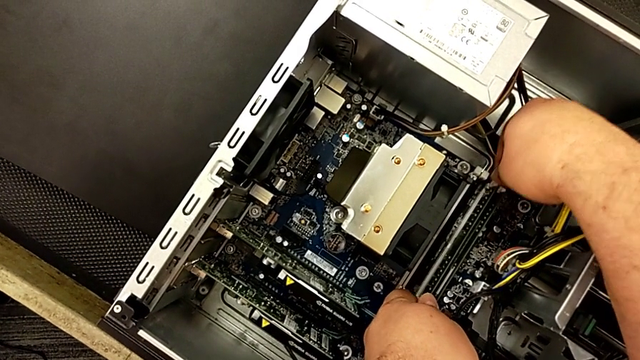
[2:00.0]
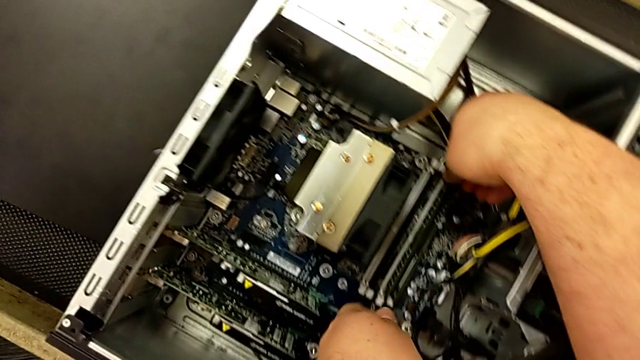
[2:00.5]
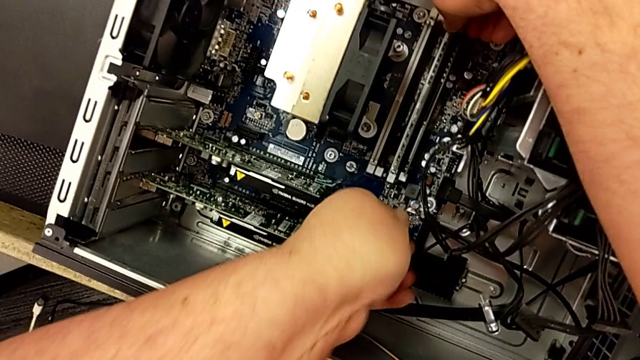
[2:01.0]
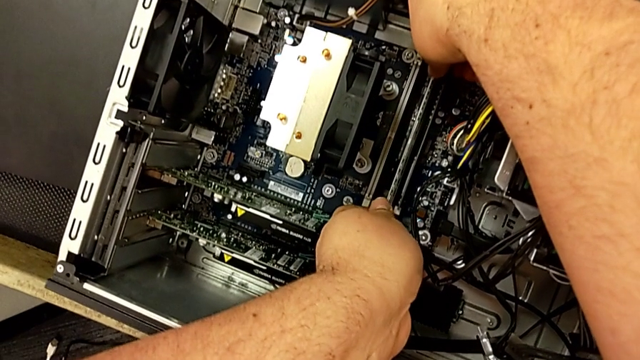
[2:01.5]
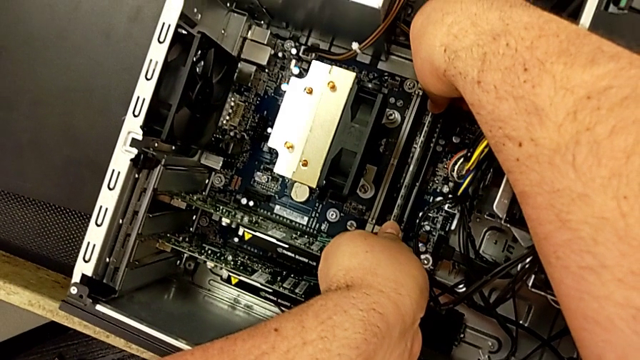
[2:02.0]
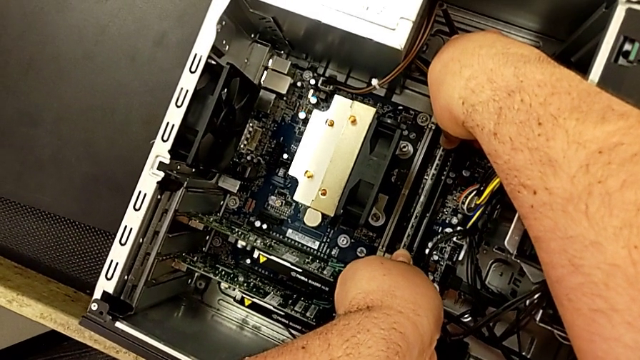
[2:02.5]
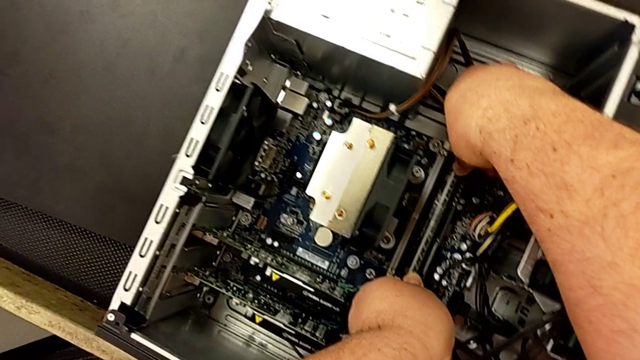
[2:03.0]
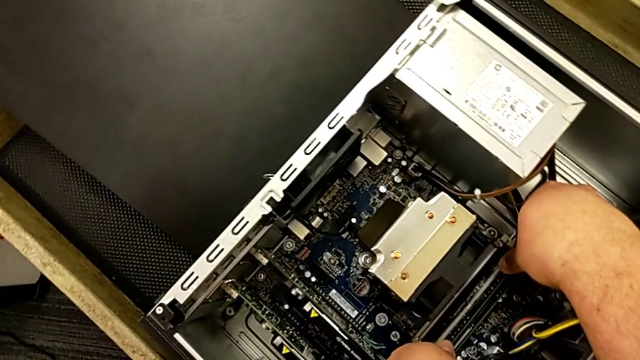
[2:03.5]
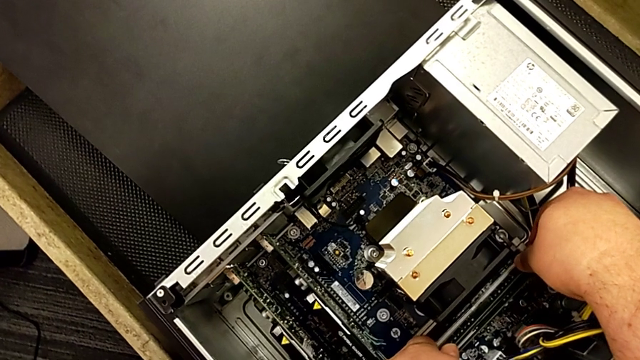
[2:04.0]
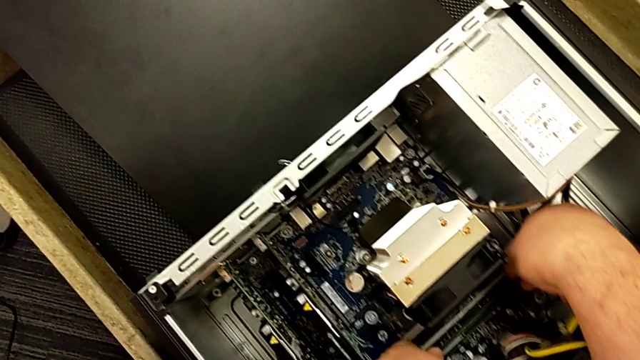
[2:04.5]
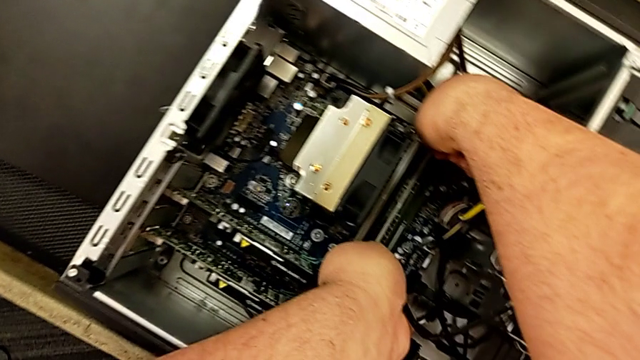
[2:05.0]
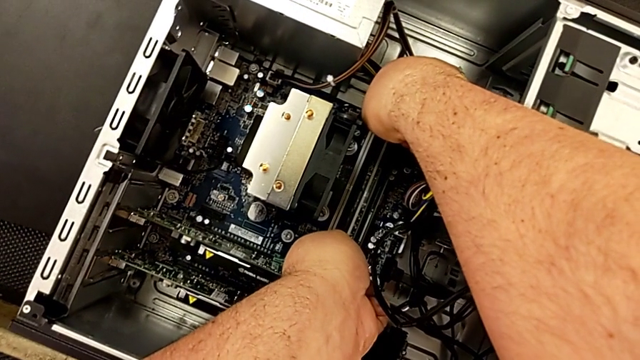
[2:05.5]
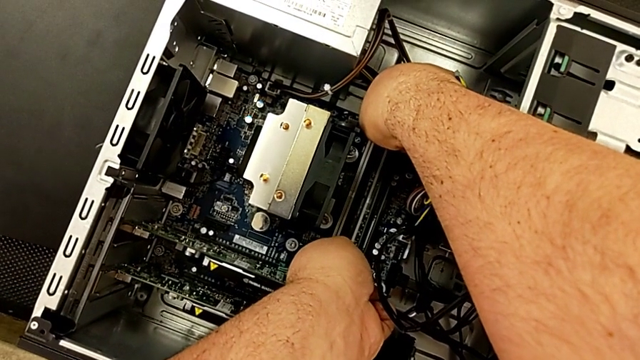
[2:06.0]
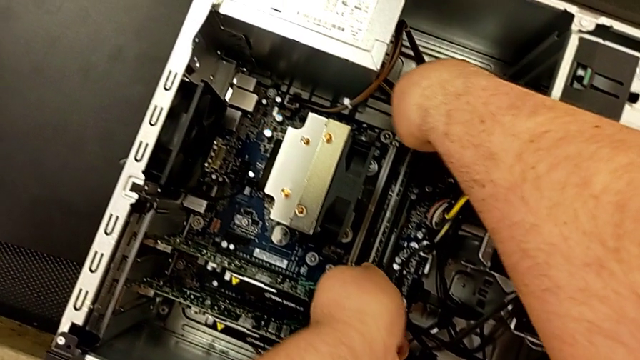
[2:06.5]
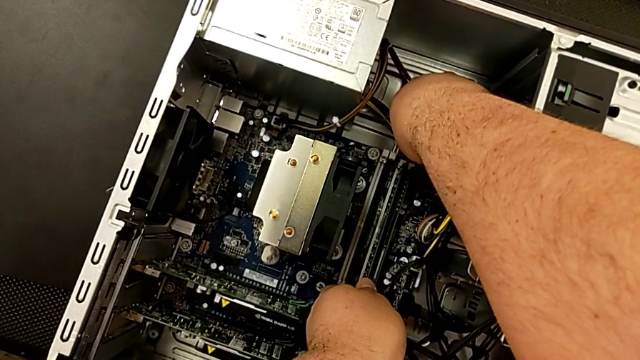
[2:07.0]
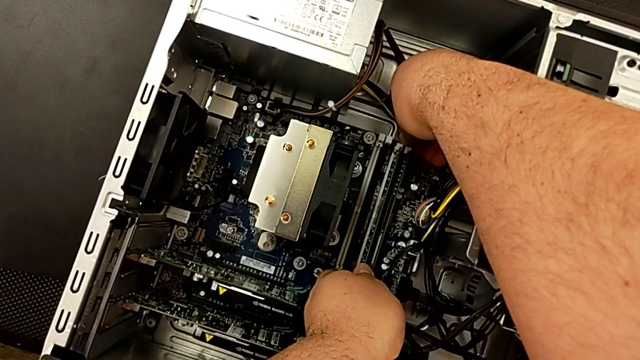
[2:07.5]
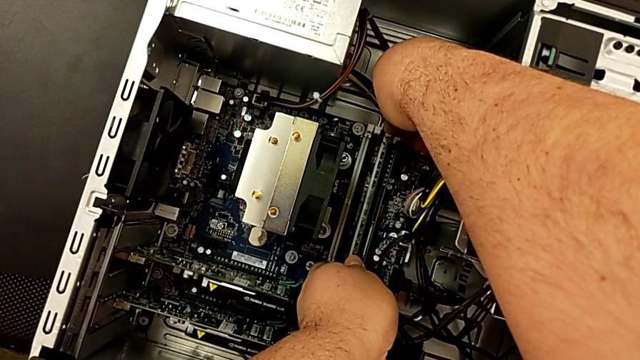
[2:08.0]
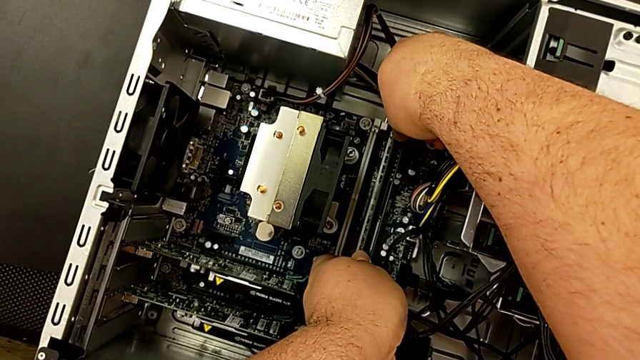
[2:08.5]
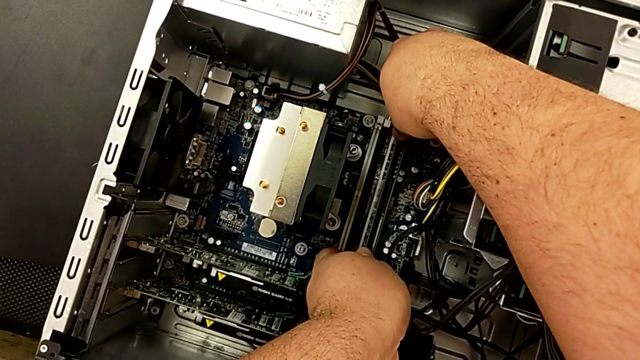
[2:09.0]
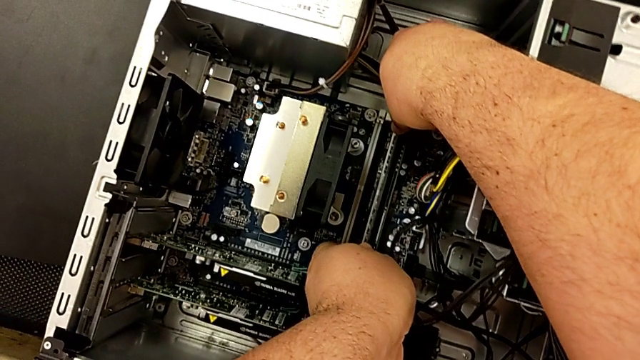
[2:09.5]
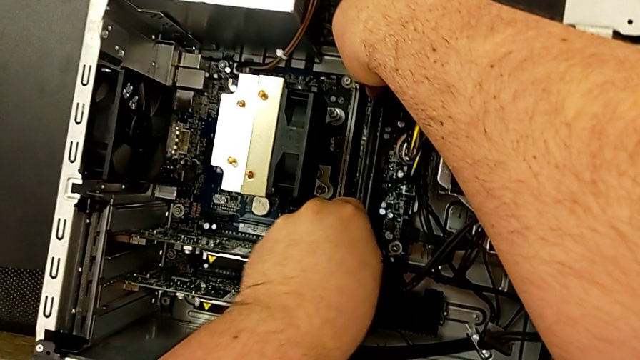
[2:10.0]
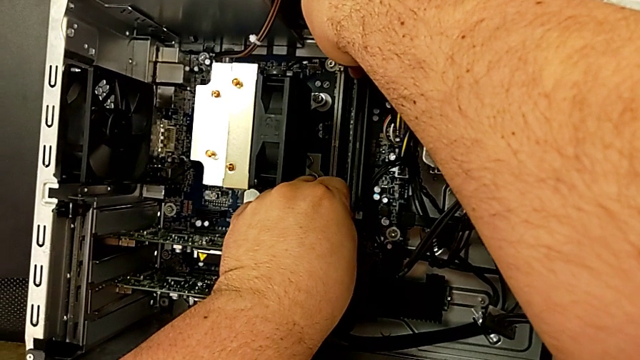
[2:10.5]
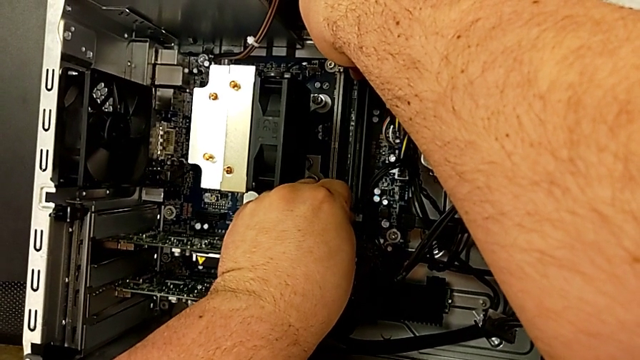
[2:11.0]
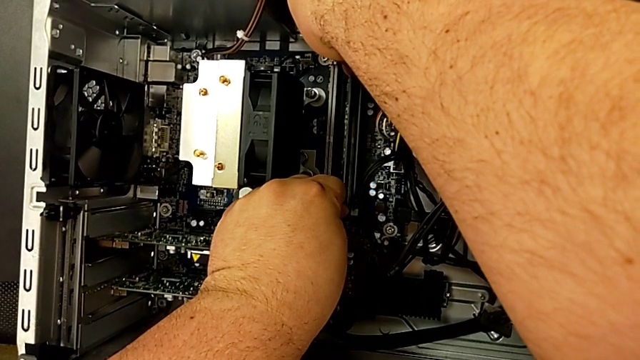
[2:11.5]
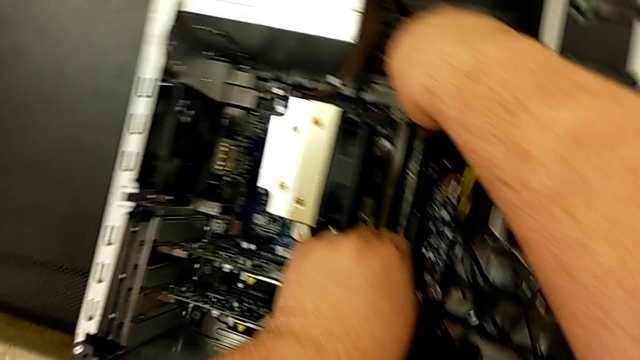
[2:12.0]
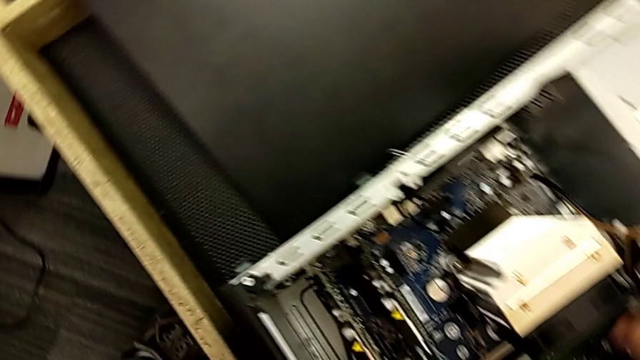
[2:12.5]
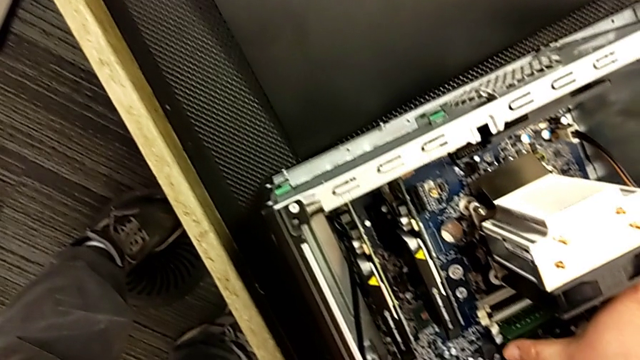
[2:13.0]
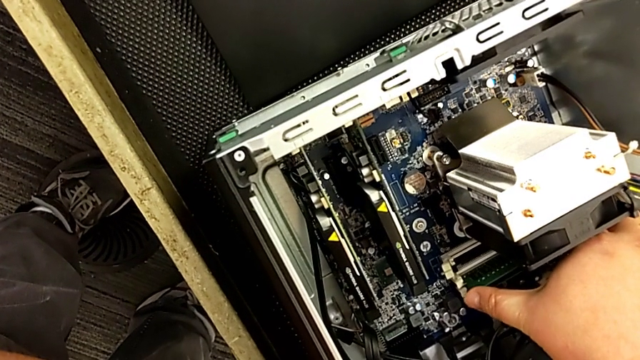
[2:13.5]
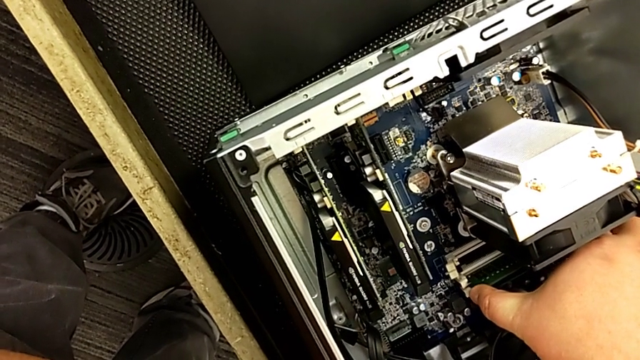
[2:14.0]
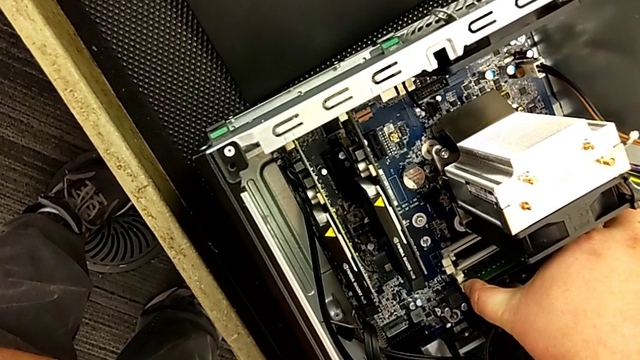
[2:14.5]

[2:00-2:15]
The camera wearer is assembling the RAM in the computer. They withdraw the RAM, inspect the computer tab and grab the computer tab.

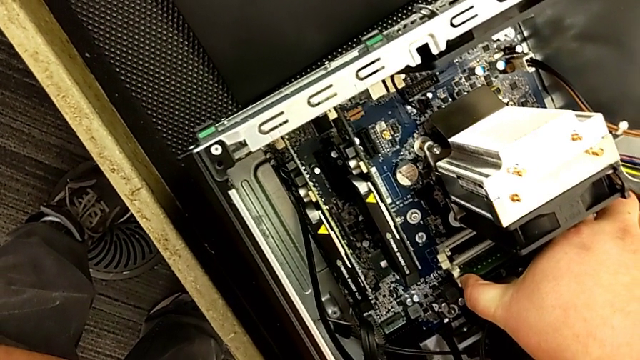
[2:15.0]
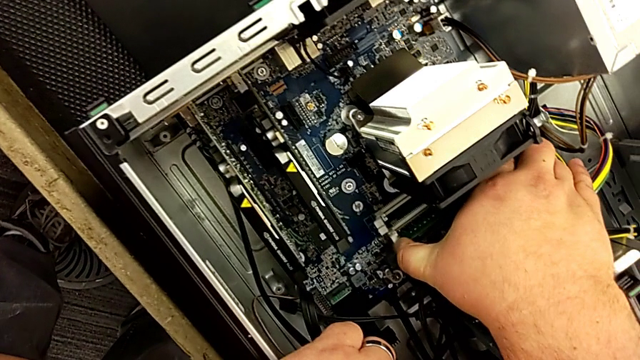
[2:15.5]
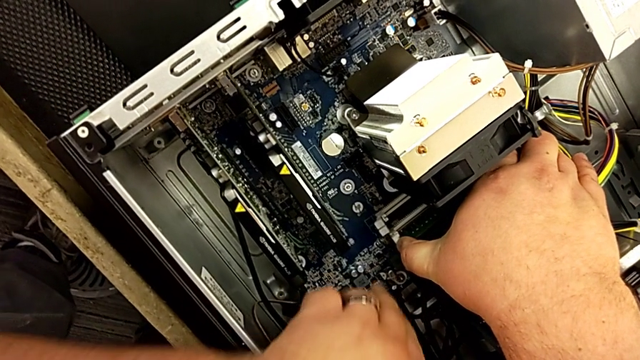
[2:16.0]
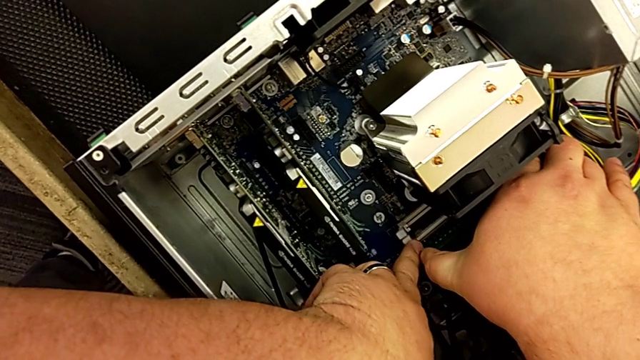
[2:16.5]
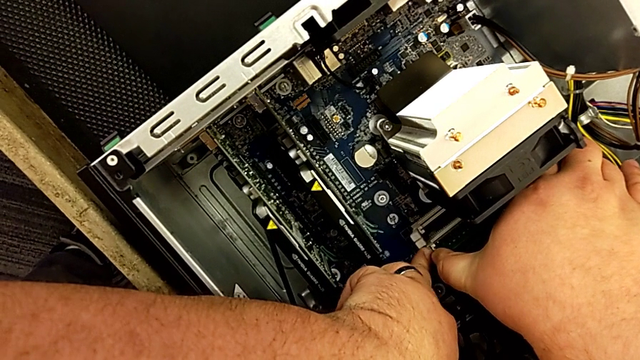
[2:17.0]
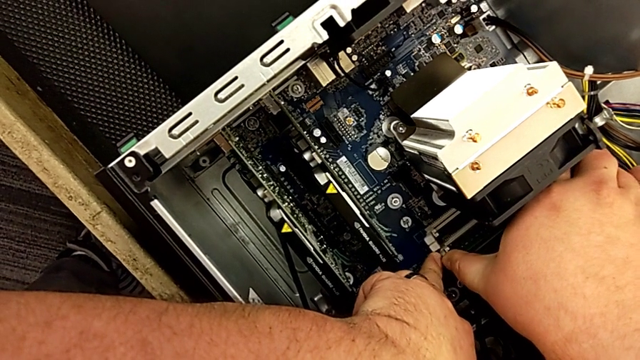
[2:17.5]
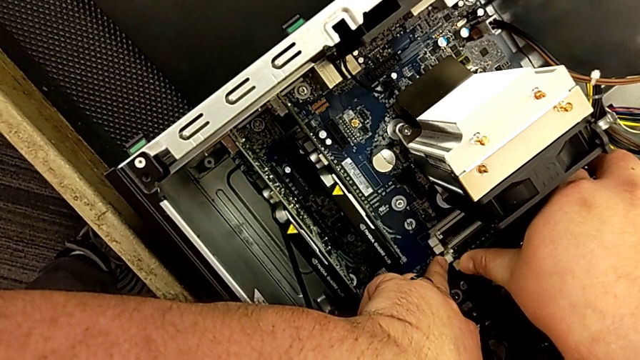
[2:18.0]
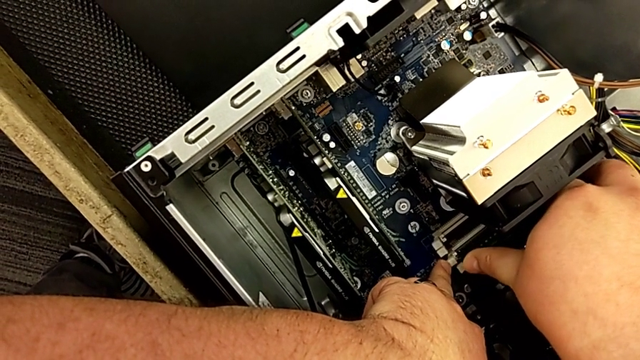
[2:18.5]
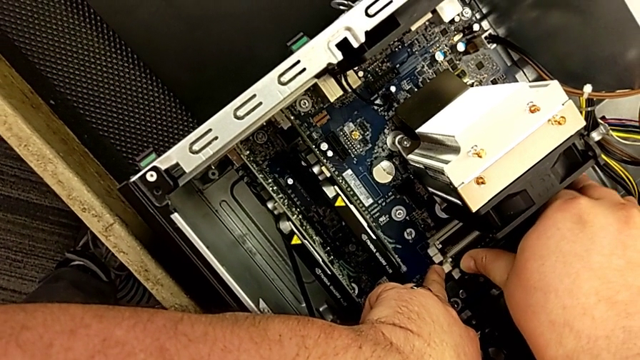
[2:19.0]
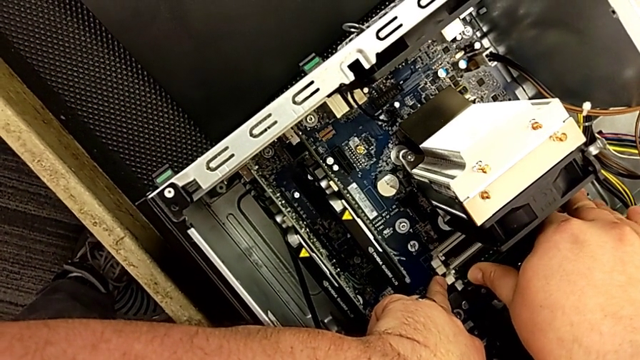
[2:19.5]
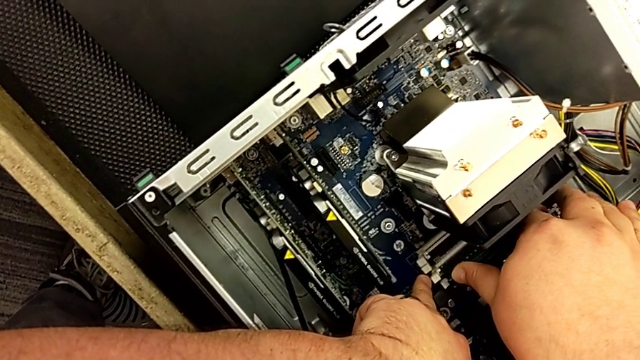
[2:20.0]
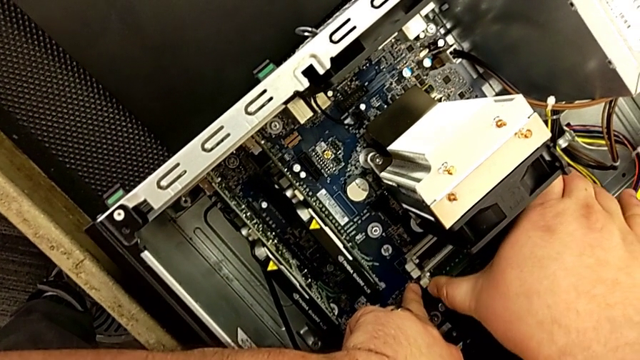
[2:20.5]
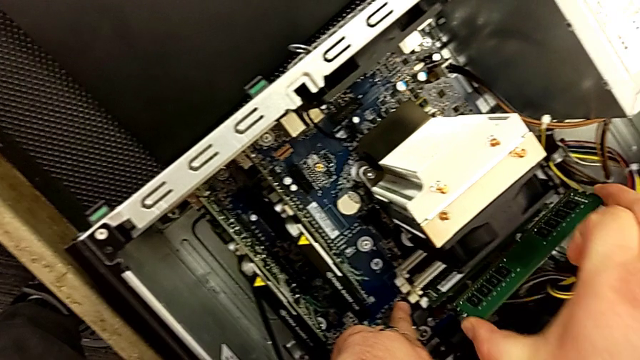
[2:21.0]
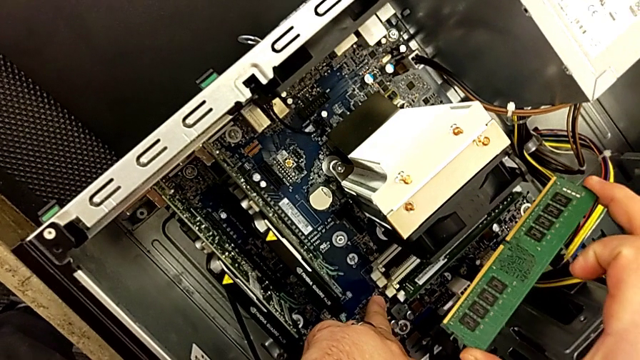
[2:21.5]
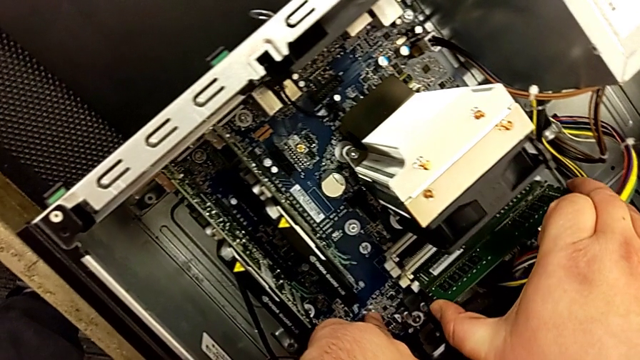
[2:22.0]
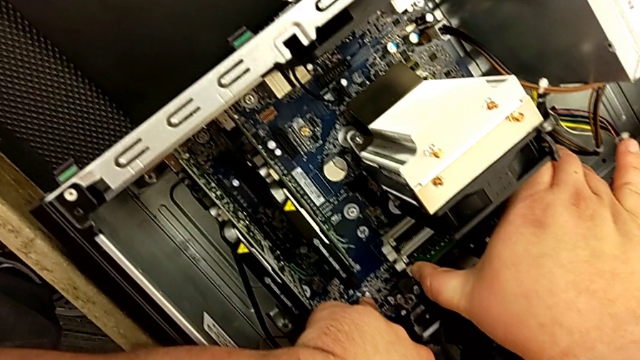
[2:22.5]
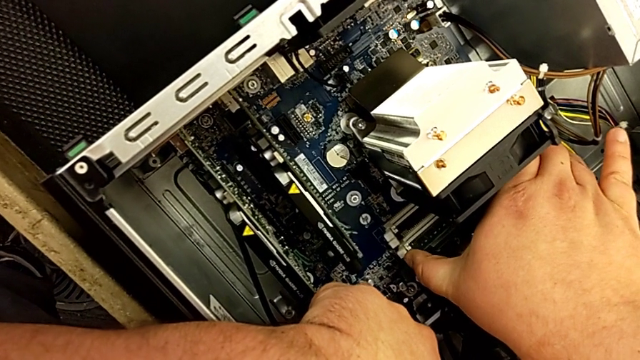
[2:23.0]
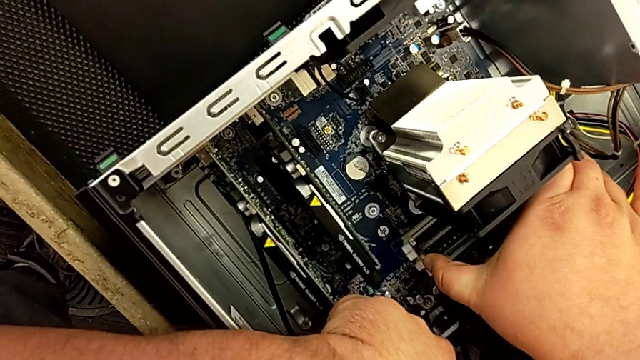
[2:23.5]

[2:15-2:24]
The camera wearer is assembling the RAM in the computer. They withdraw the RAM and begin to insert the RAM.
